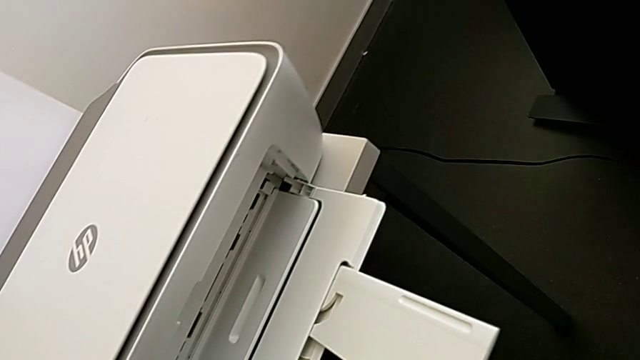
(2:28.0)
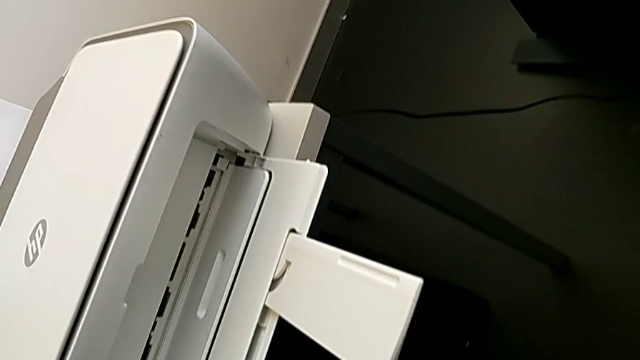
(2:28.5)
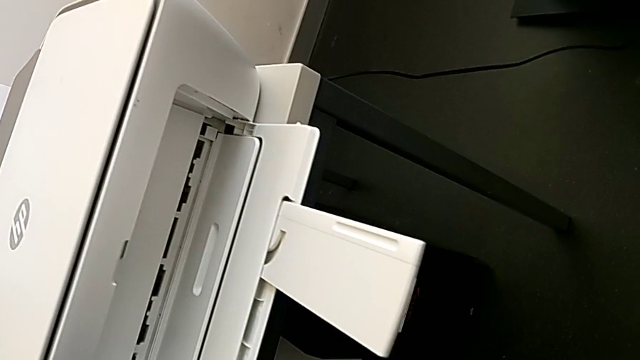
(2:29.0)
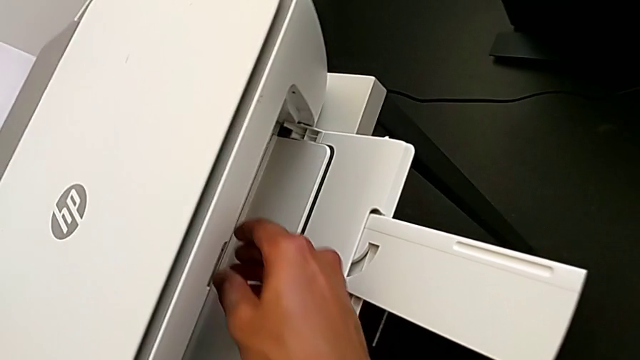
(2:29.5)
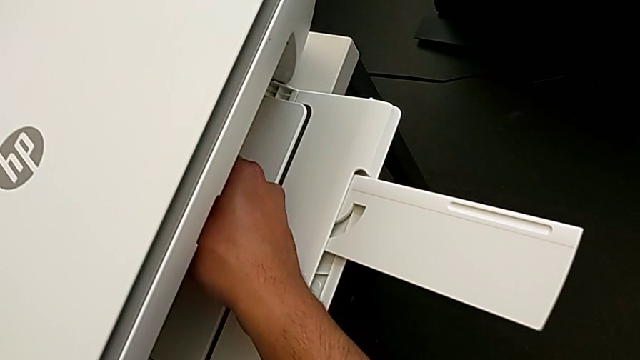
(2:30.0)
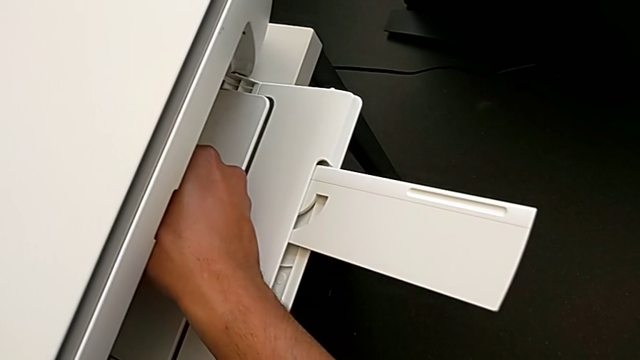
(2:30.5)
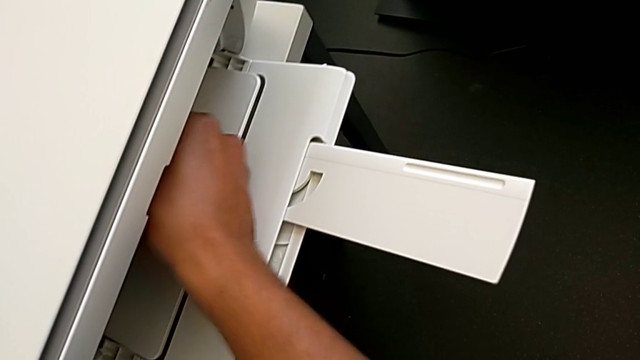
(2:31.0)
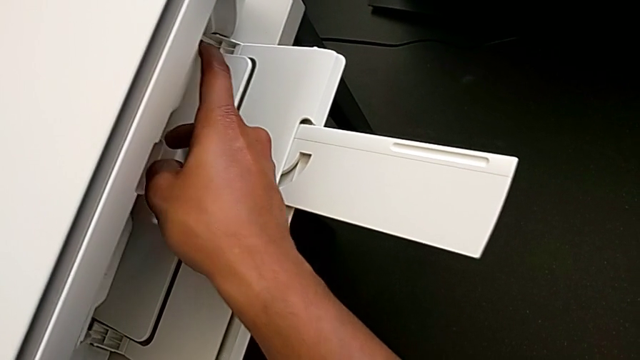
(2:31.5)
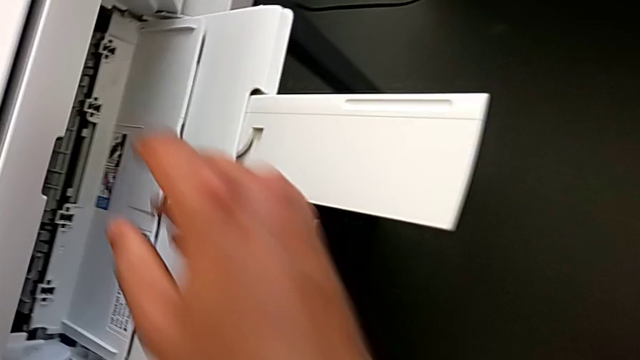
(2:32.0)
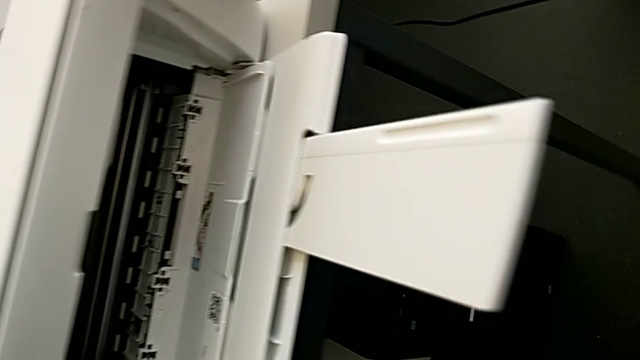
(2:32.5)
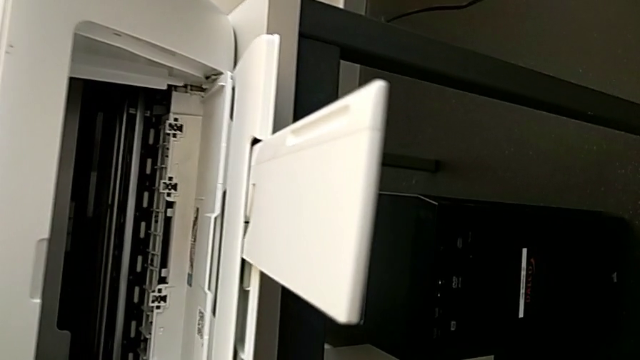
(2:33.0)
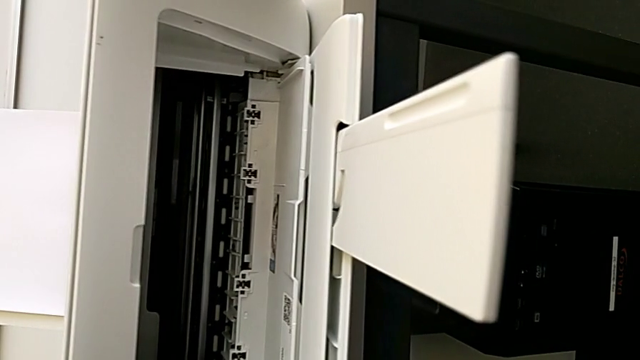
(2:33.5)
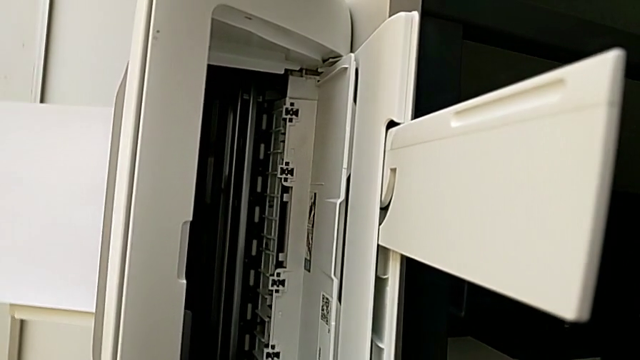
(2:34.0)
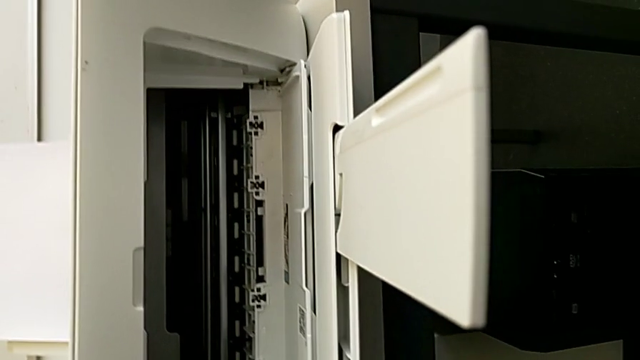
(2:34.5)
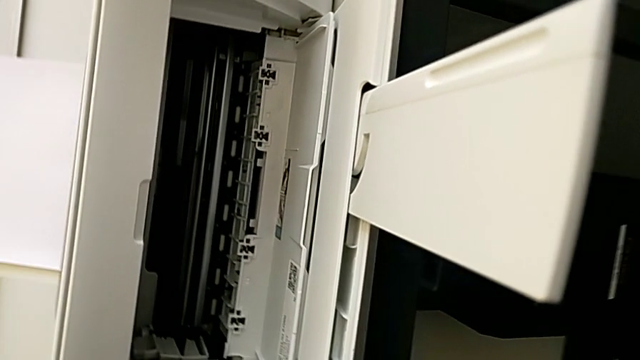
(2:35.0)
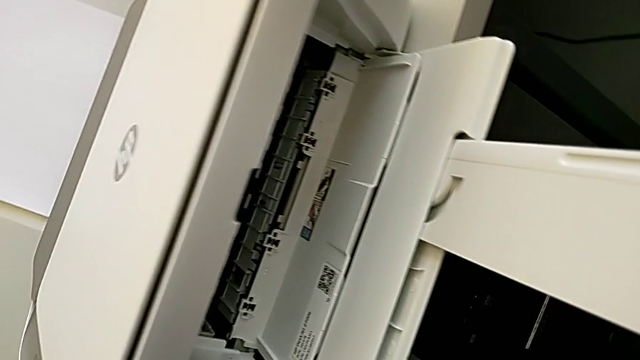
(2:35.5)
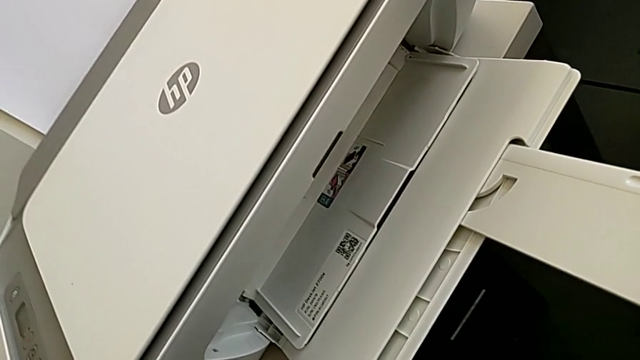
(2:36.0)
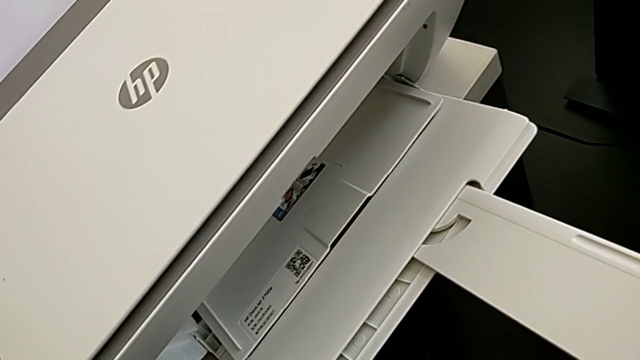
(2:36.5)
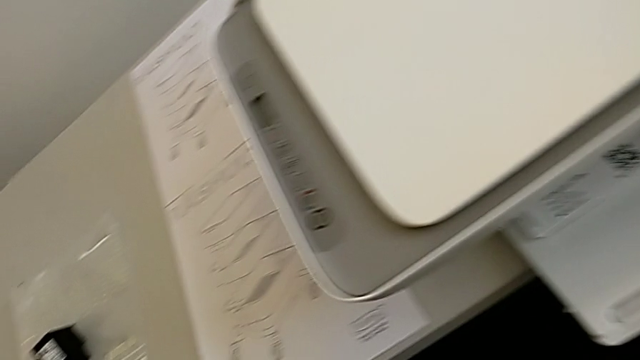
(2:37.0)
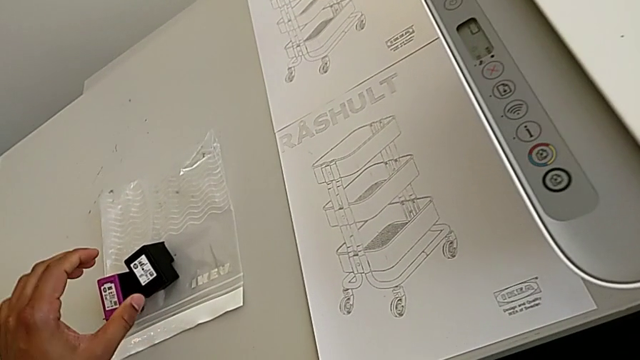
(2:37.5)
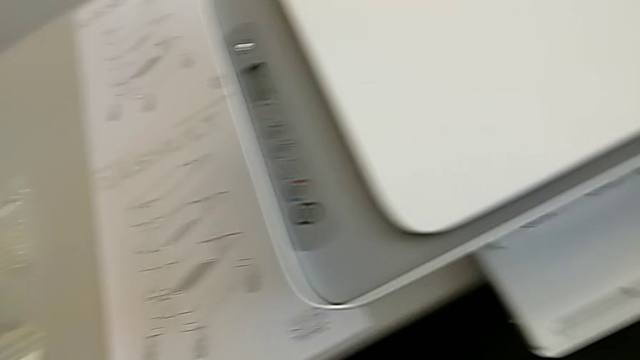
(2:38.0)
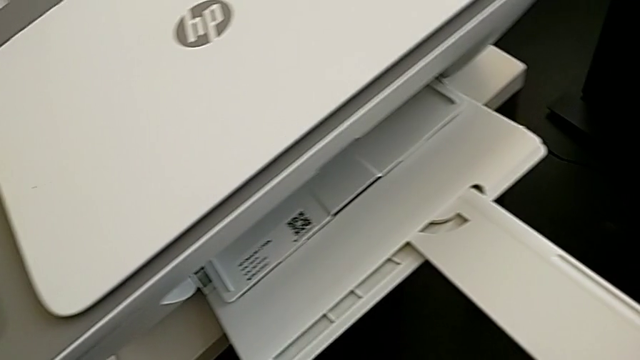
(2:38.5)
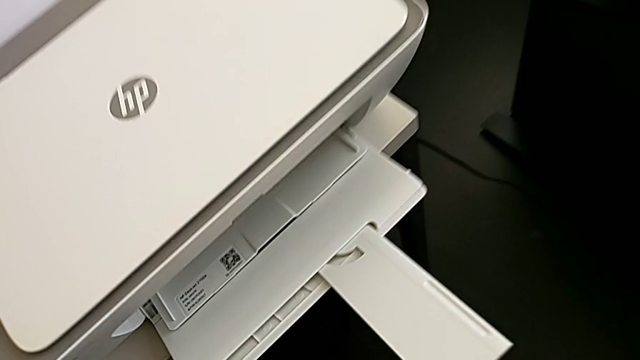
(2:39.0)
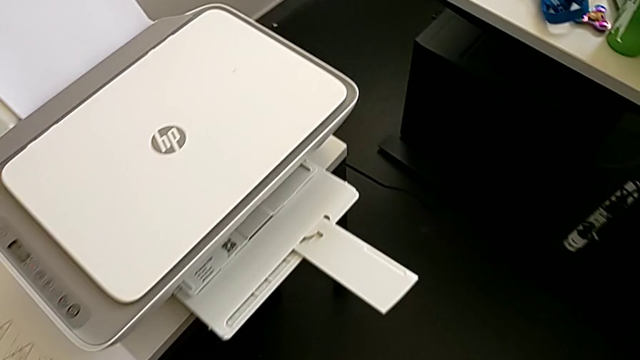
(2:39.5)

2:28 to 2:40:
The camera wearer is changing the ink_cartridge in the printer. They open the cartridge gate.

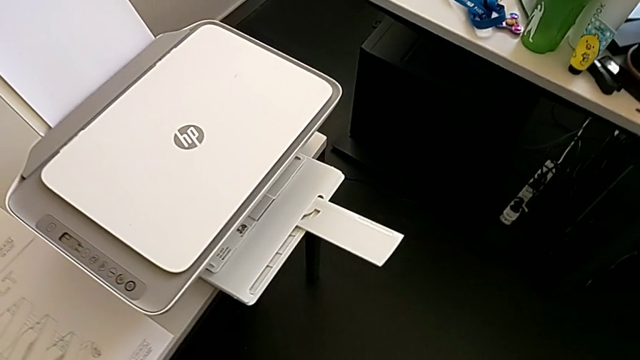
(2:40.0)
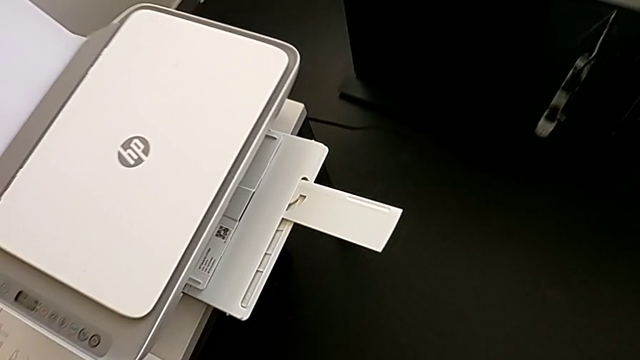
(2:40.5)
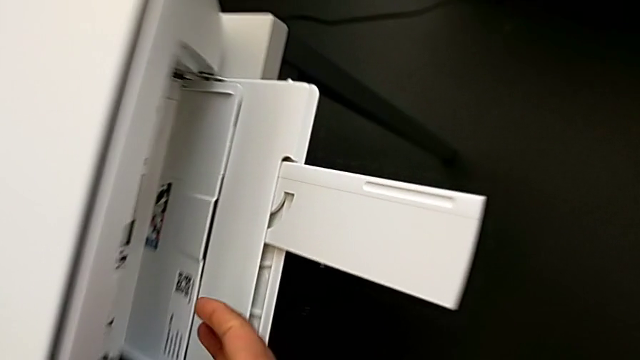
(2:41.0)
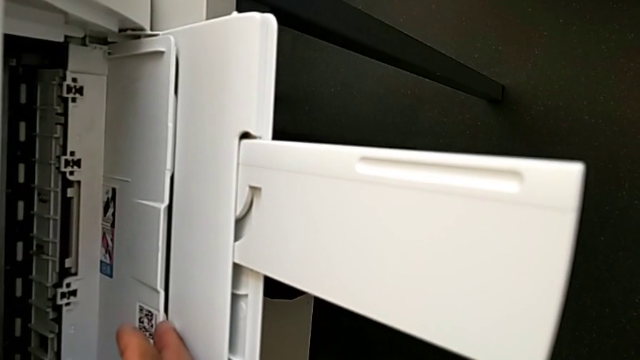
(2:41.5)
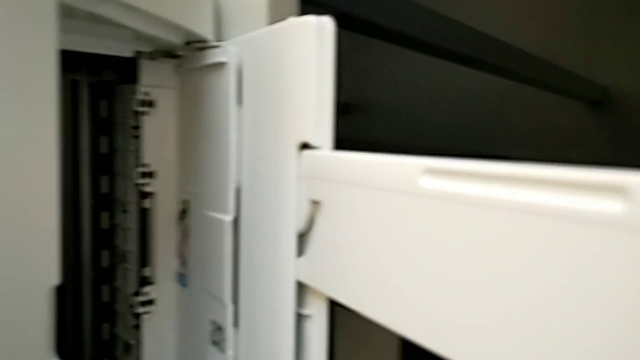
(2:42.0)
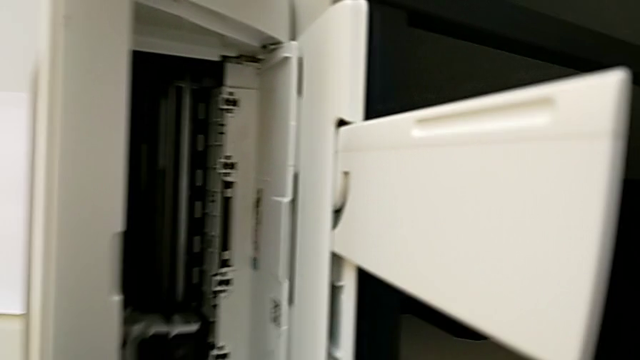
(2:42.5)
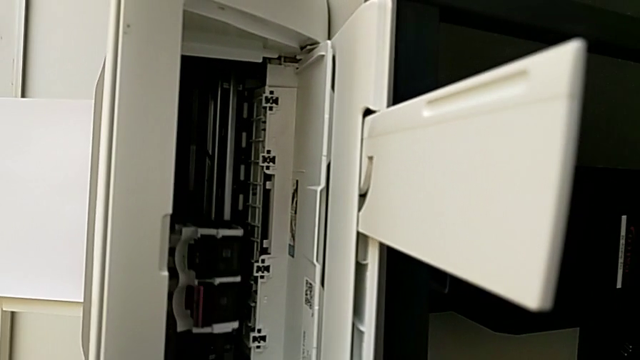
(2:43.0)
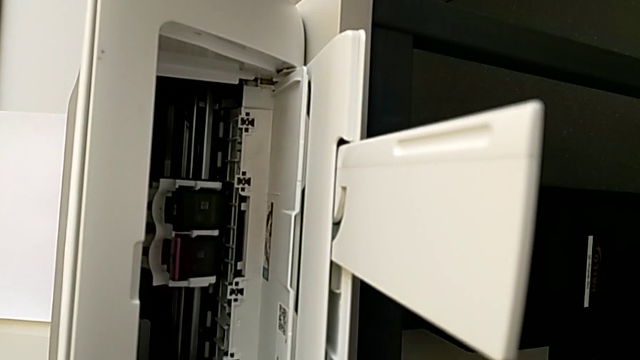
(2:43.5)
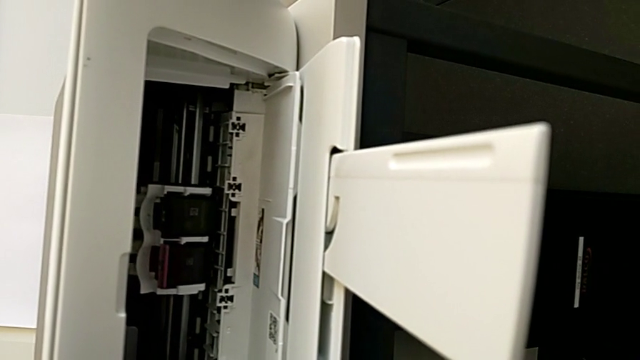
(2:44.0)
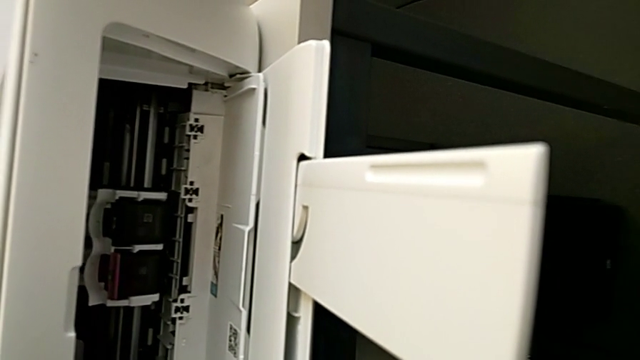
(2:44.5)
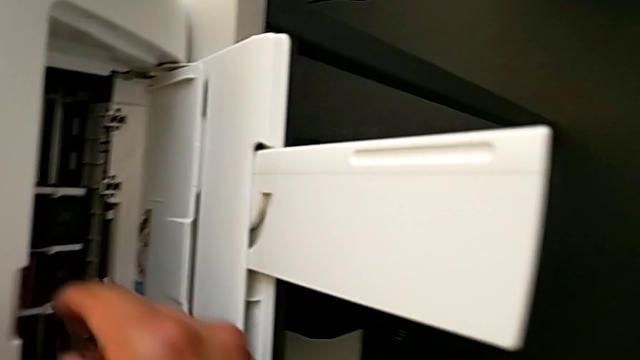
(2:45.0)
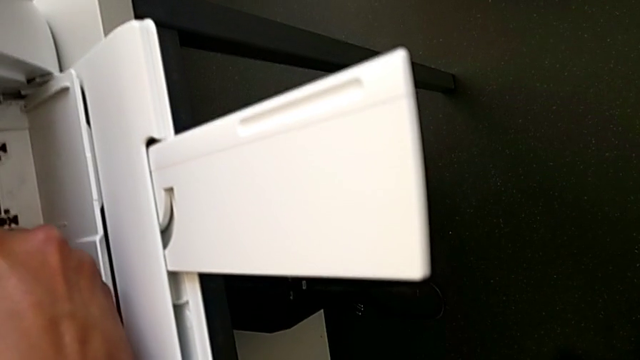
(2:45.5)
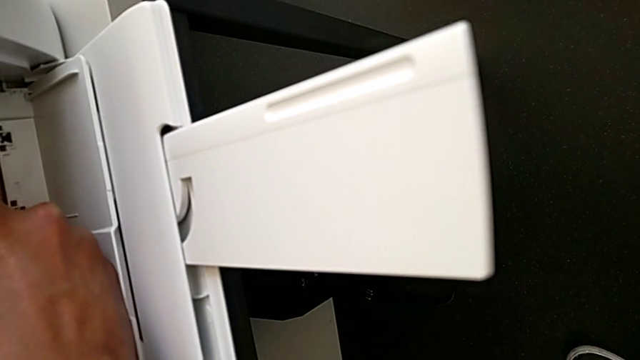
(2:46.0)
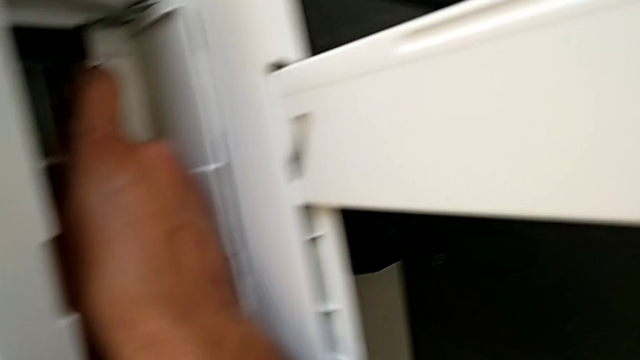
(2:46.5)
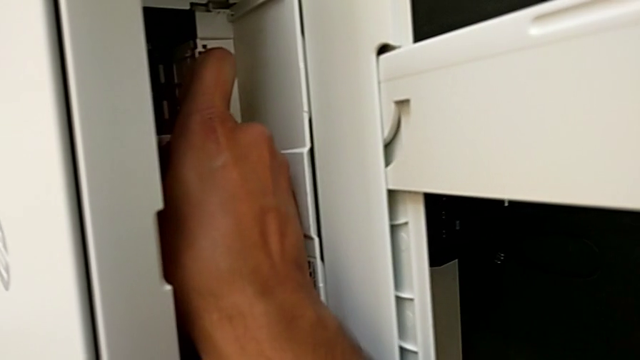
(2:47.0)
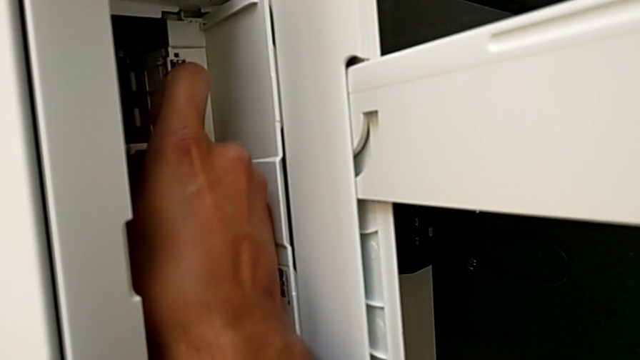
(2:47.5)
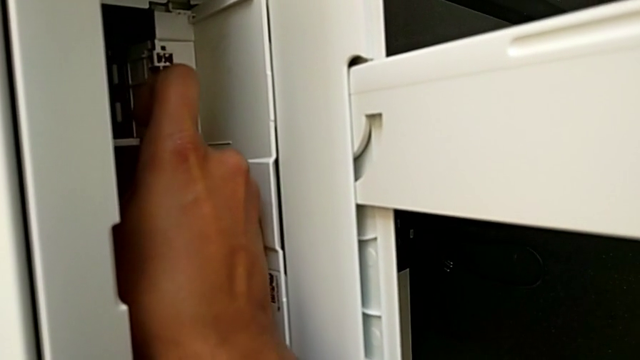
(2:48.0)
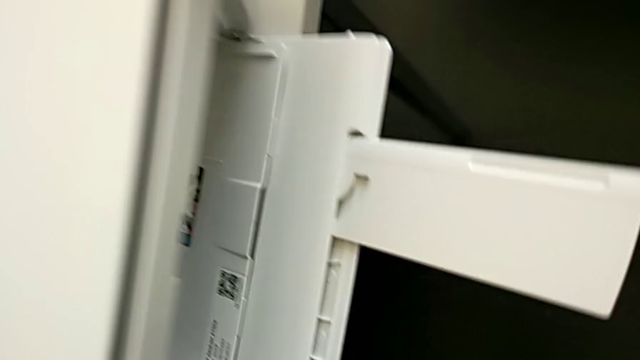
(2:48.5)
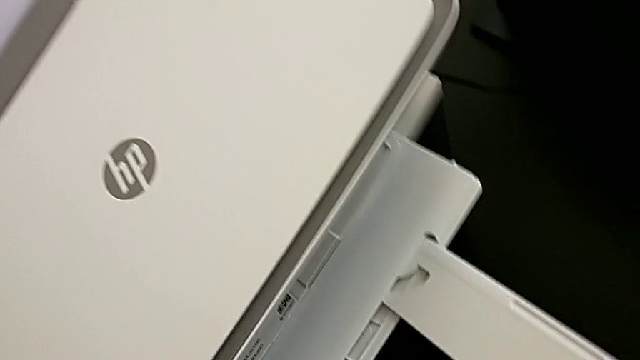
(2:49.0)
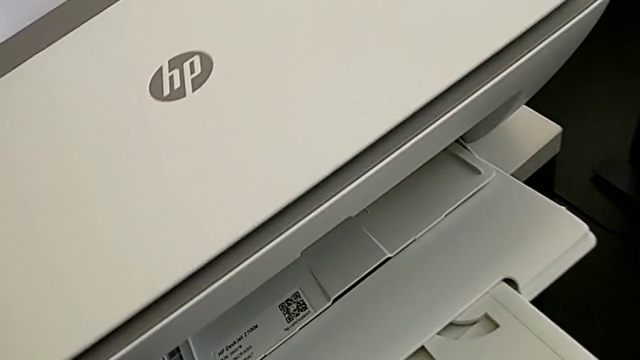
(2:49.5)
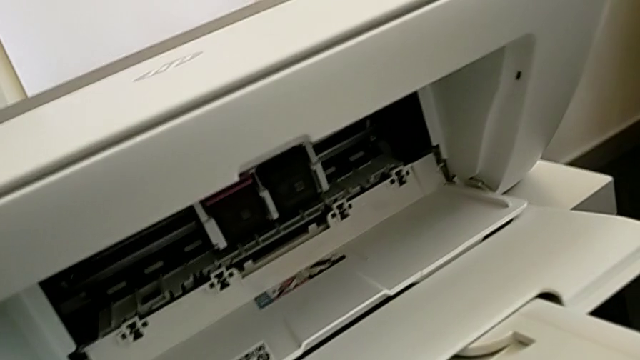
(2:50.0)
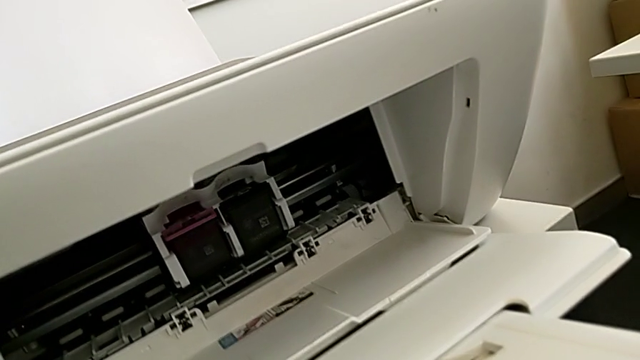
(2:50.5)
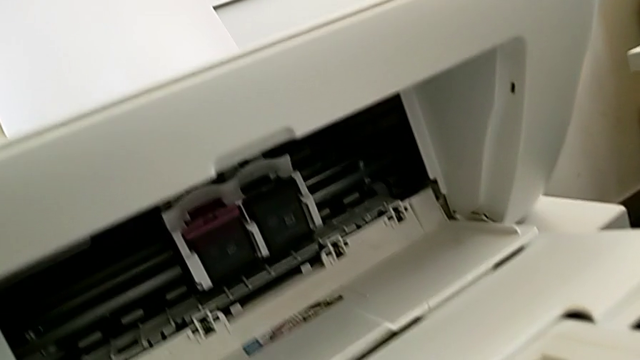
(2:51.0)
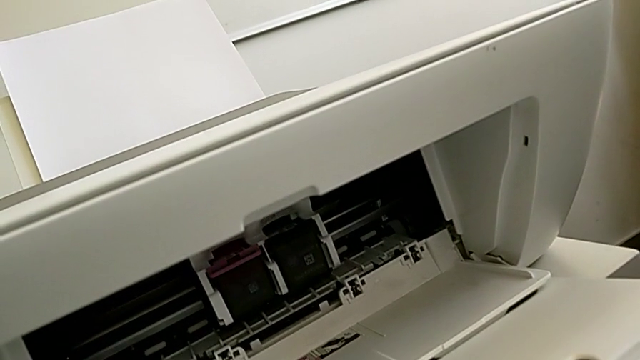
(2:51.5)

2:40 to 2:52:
The camera wearer is changing the ink_cartridge in the printer. They begin to grab the ink cartridge.
